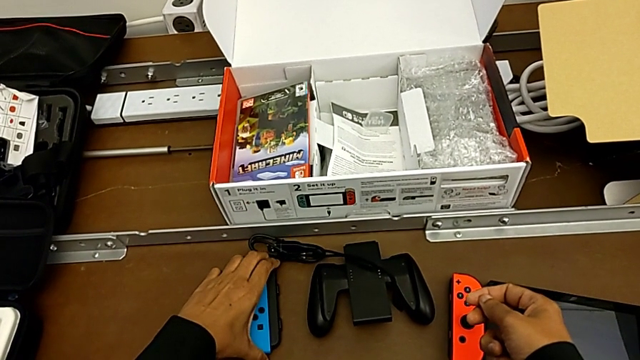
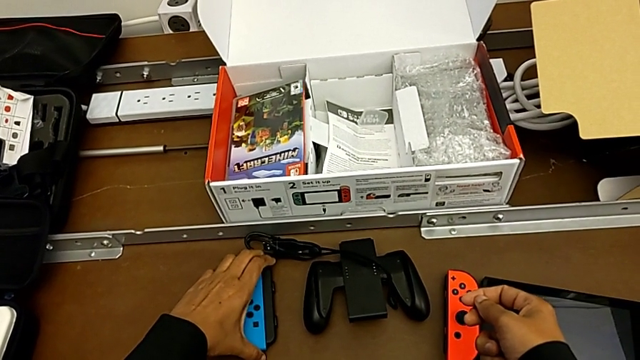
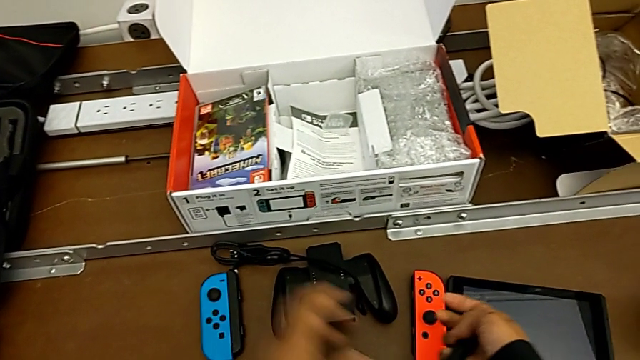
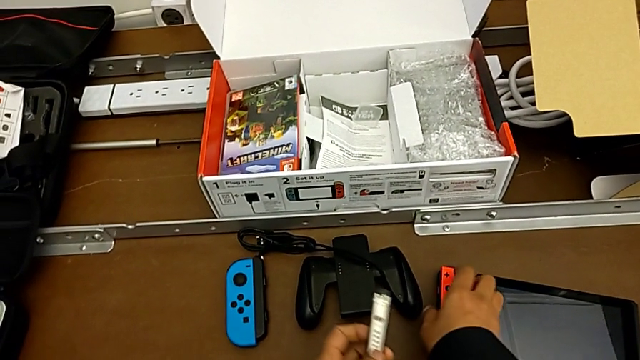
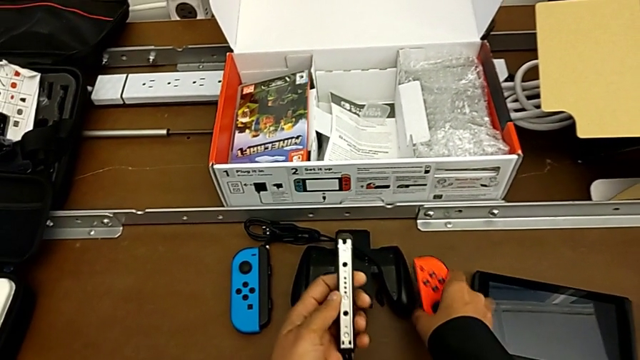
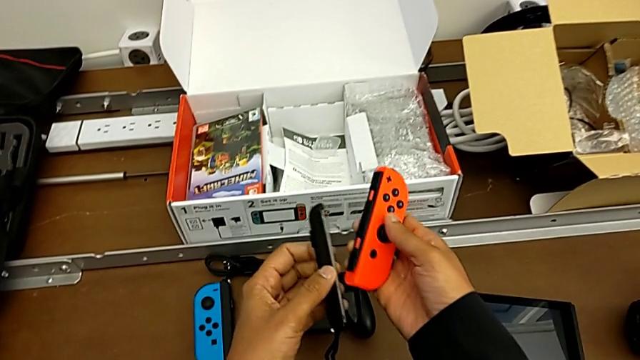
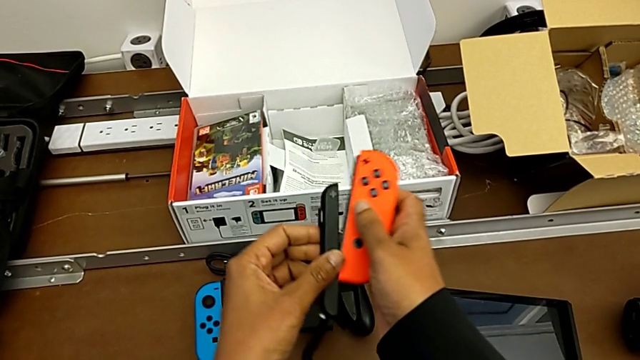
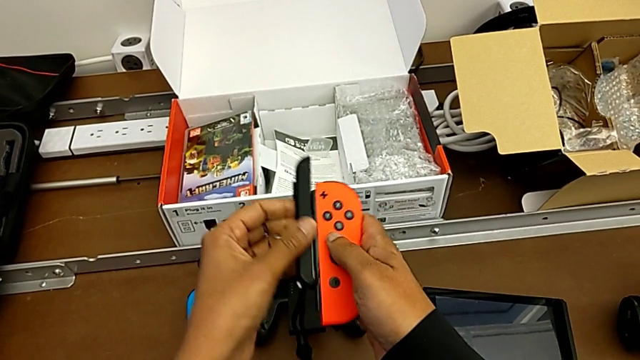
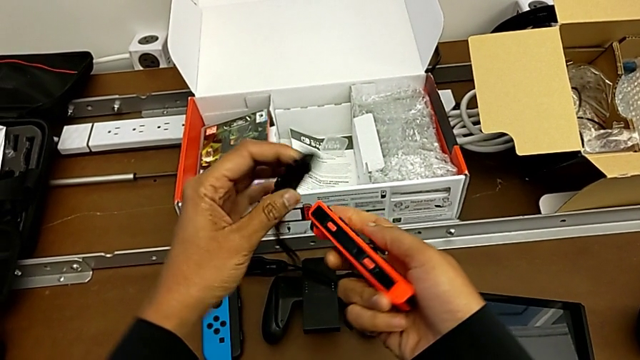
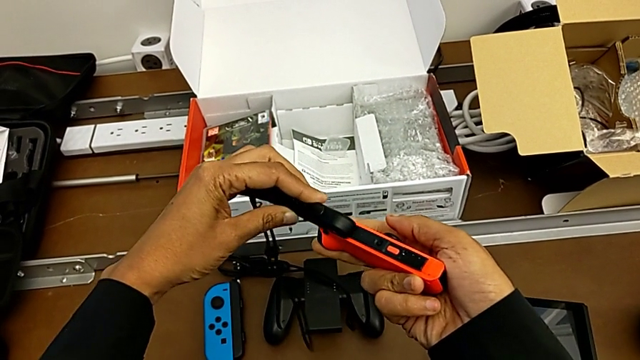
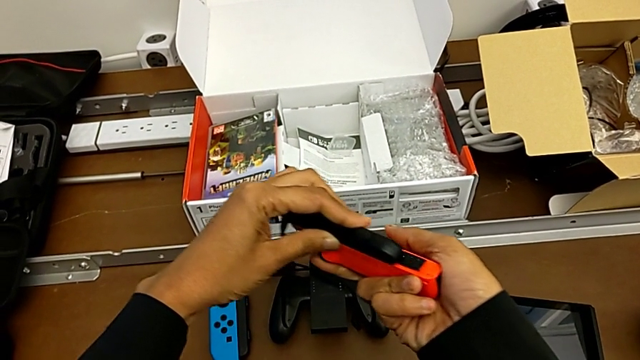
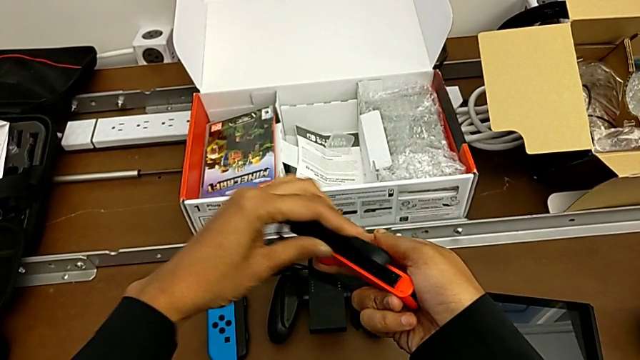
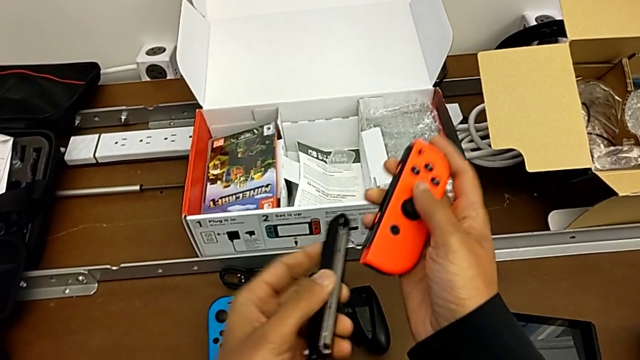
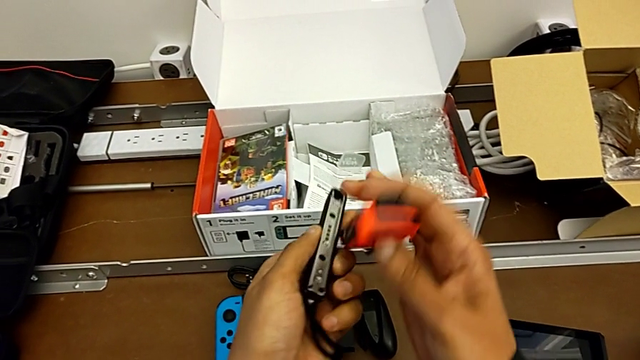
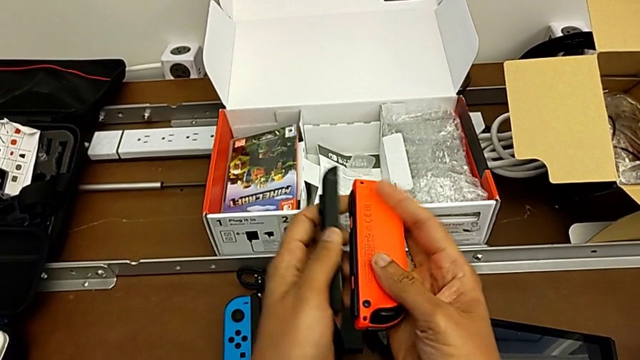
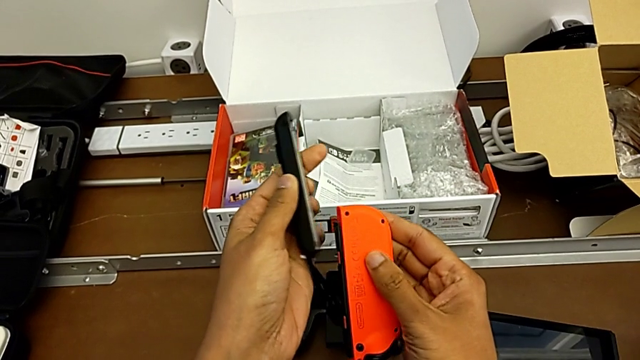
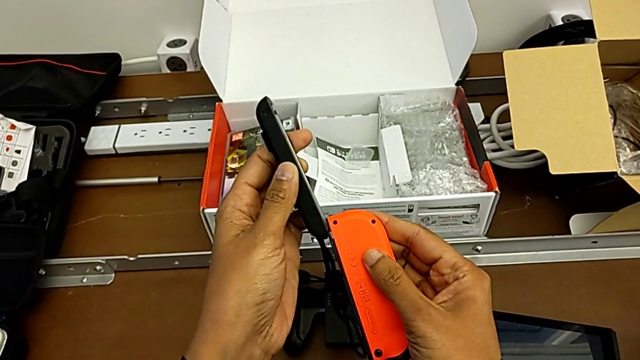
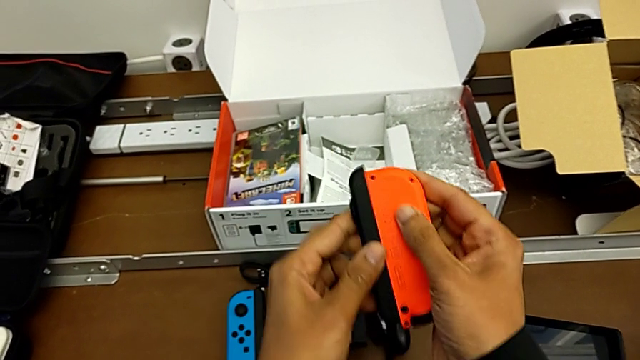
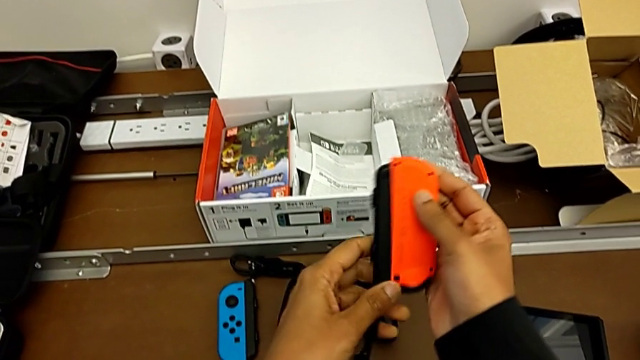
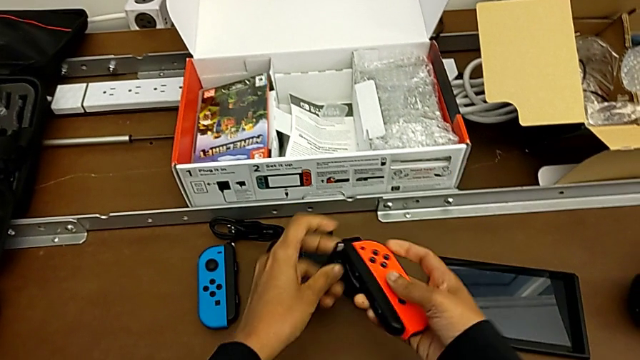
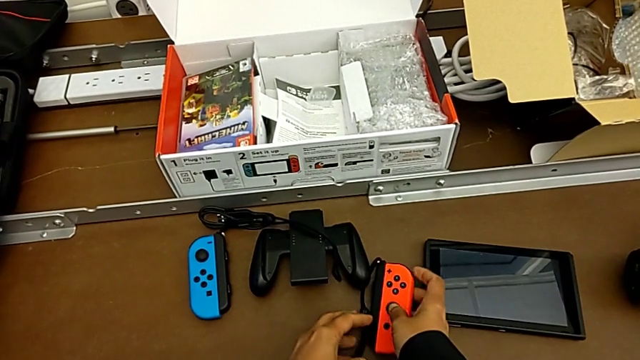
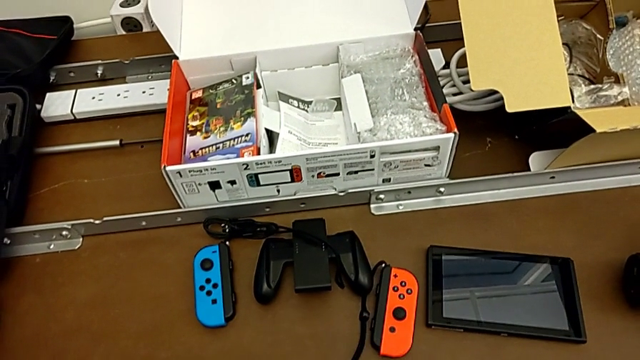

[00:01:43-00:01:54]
The camera wearer is changing the Joy-con controller from the comfort grip to the Joy-con straps. They lock the Joy-Con controller, grab the red Joy-Con controller with the left hand, lift it with the right hand and insert it.

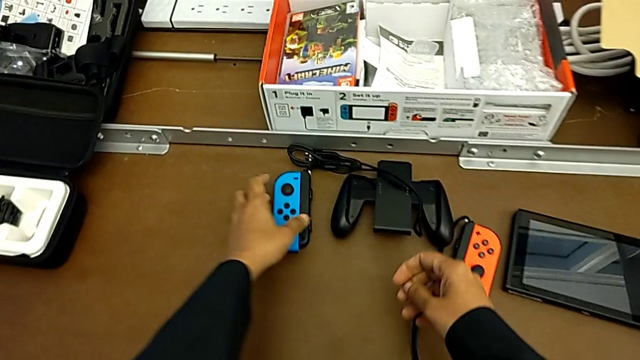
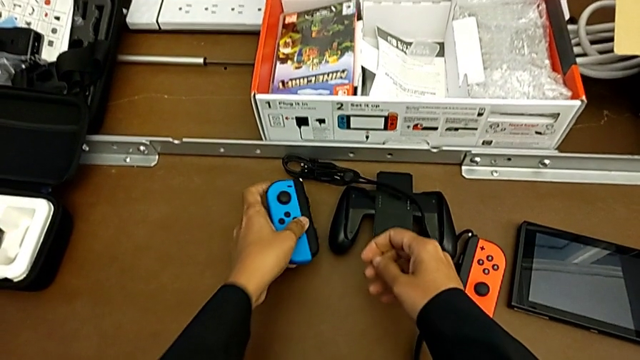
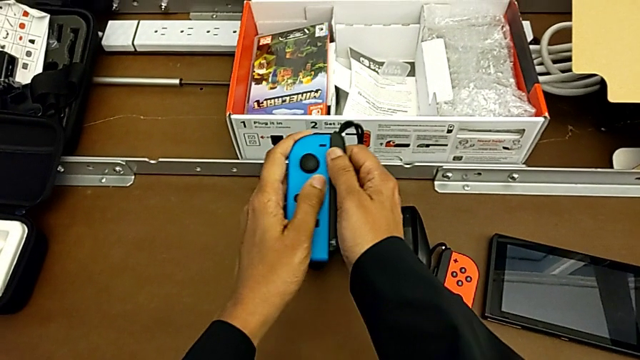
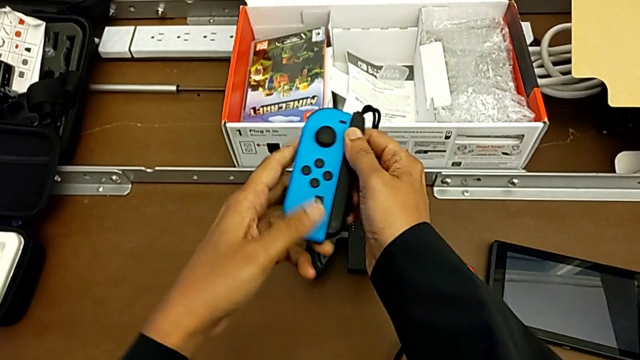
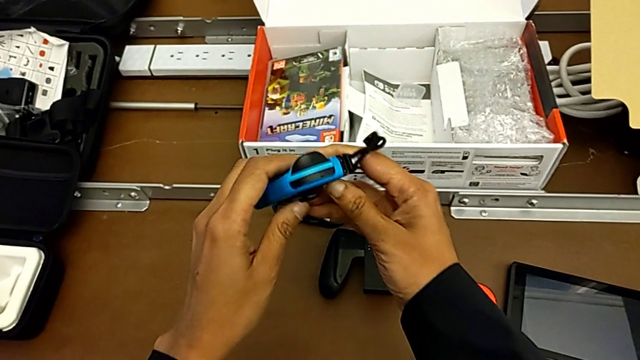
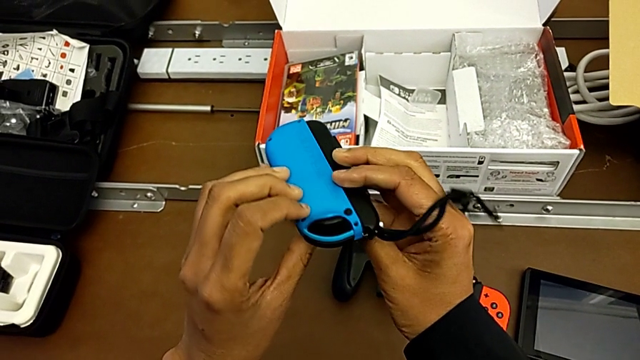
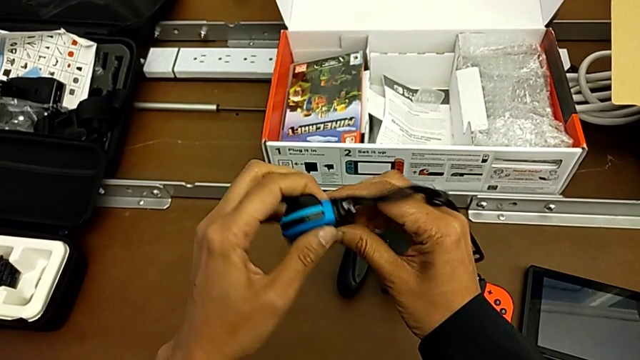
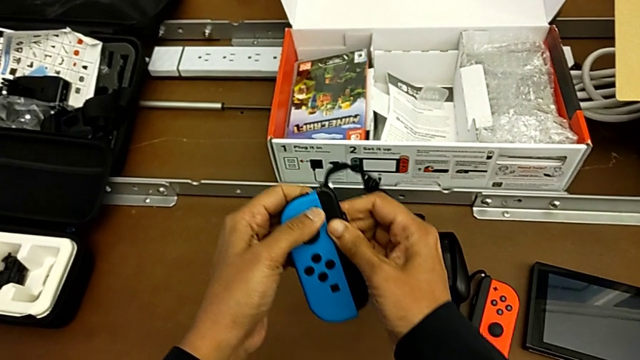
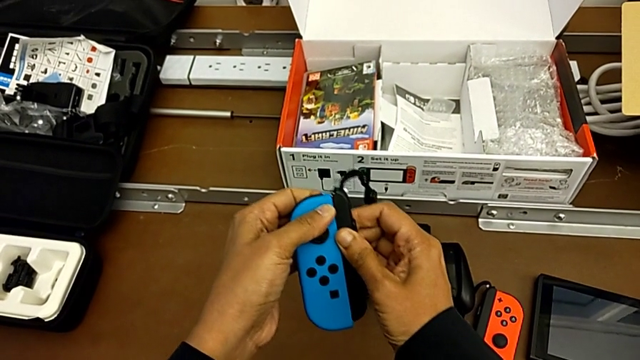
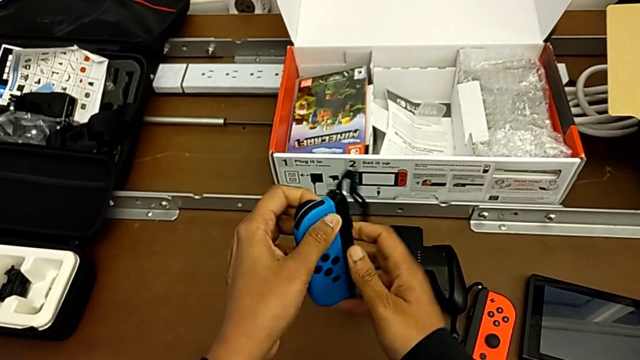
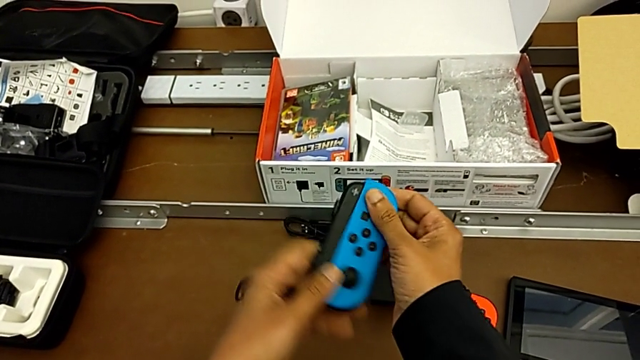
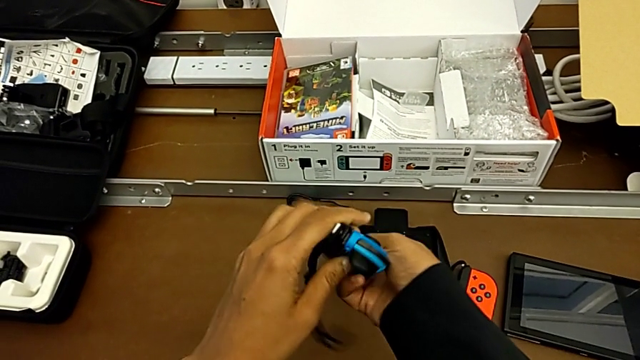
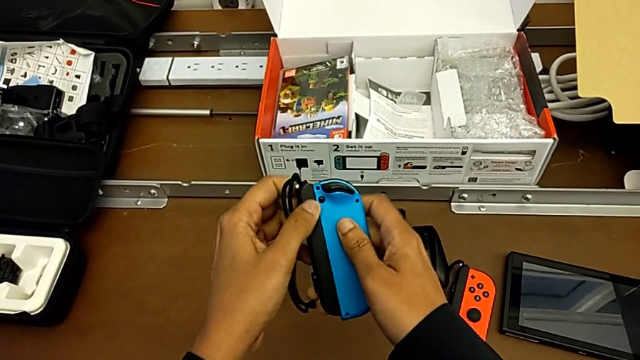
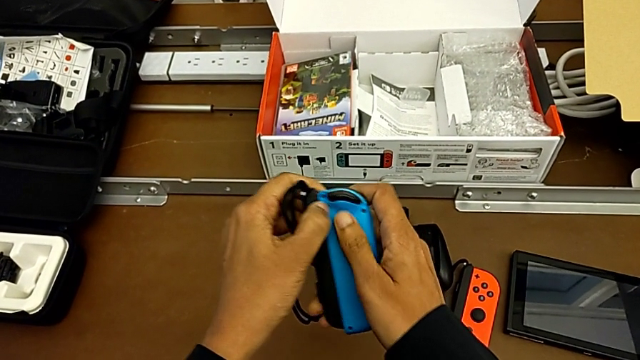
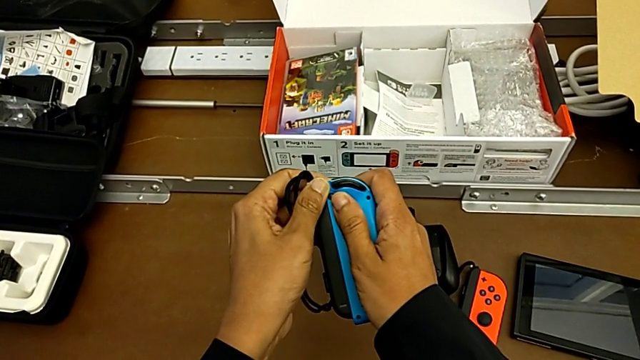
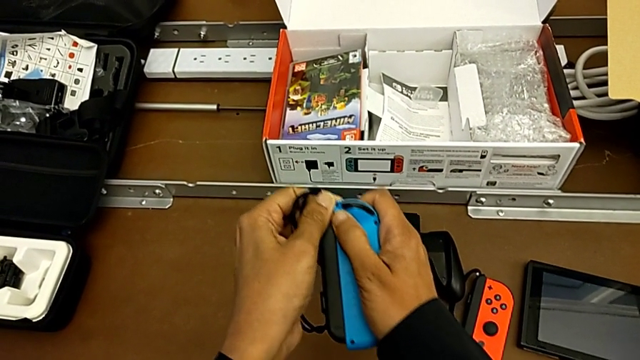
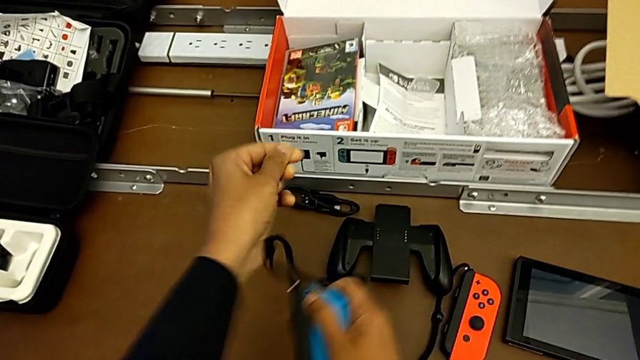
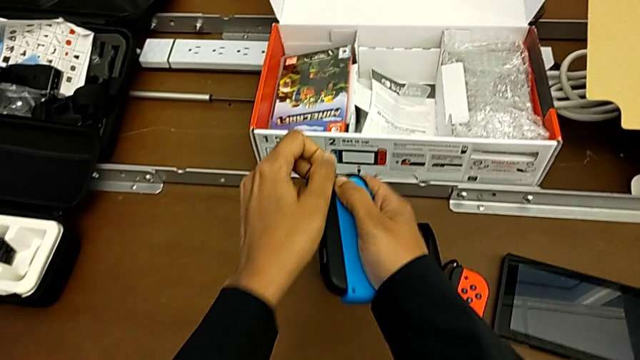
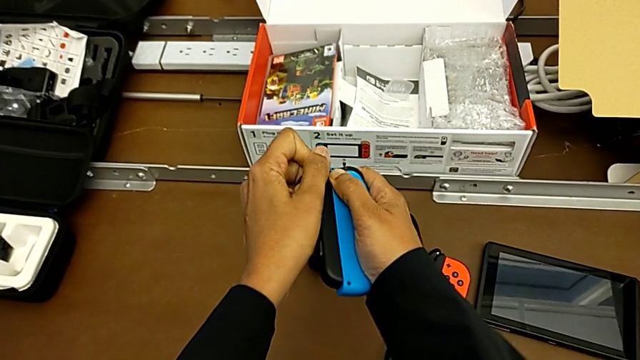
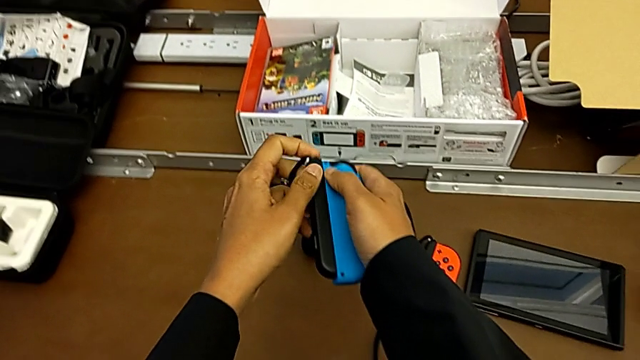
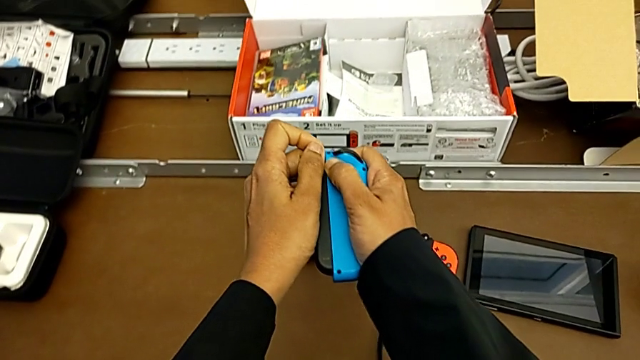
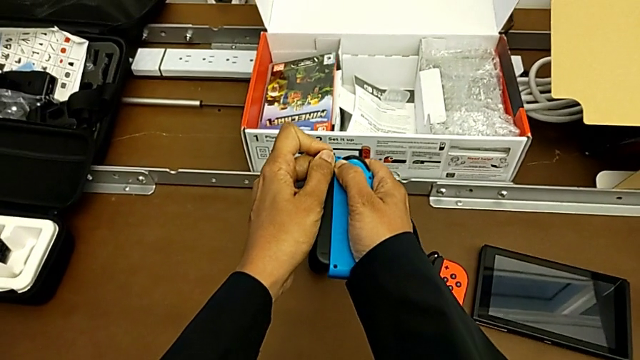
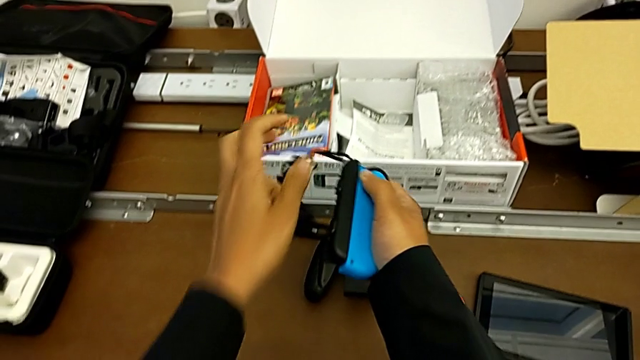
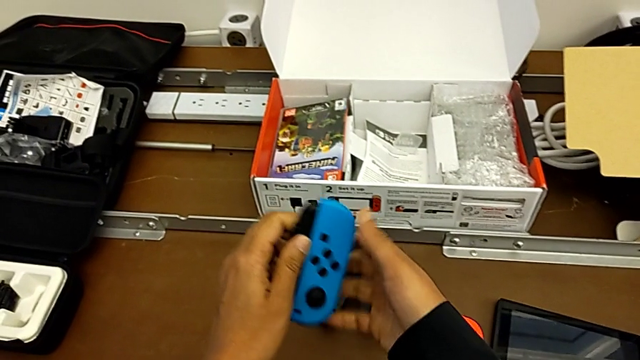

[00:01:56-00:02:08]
The camera wearer is detaching the Joy-con controller from the Joy-con straps. They grab the blue Joy-Con controller, lift it, flip it, pull the Joy-Con controller, rotate the blue Joy-Con controller, press the release button, pull the blue Joy-Con controller and flip it.
